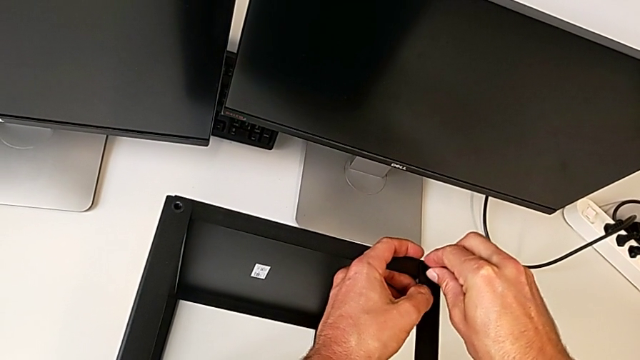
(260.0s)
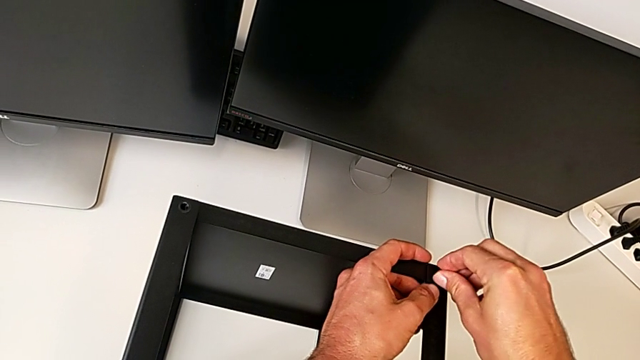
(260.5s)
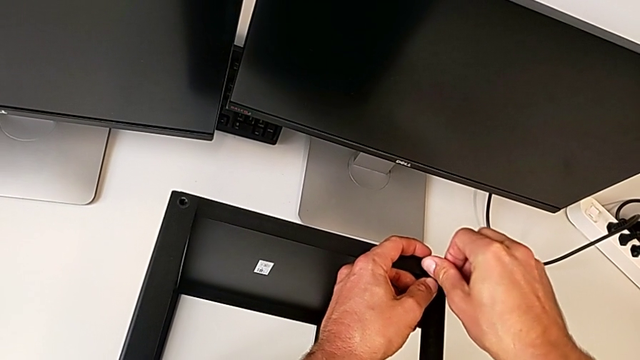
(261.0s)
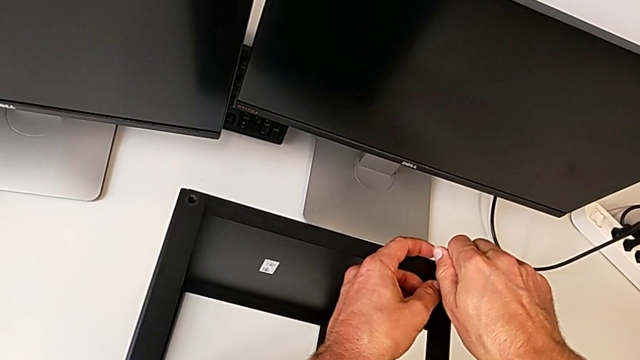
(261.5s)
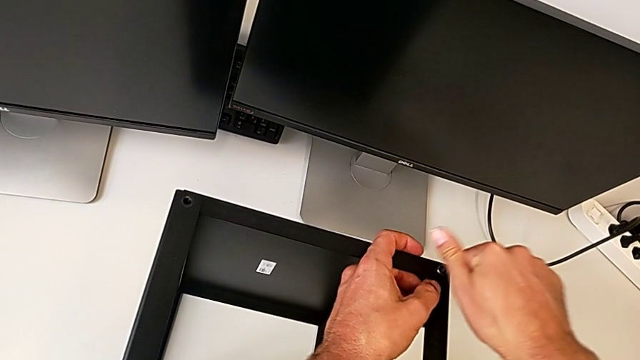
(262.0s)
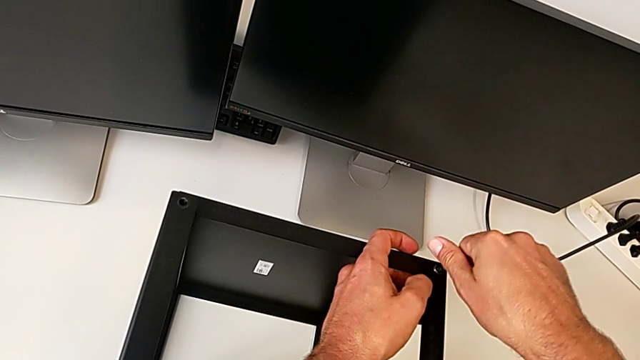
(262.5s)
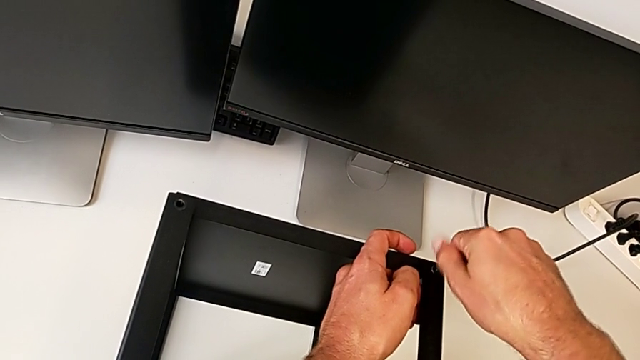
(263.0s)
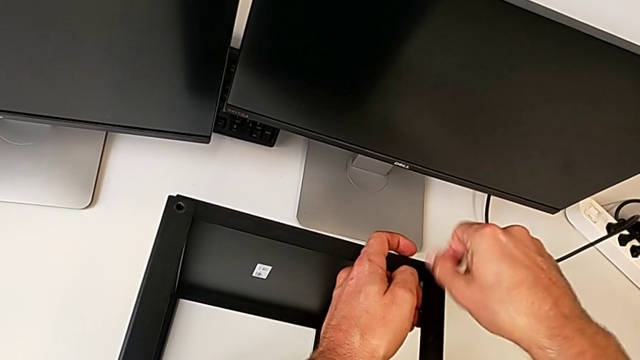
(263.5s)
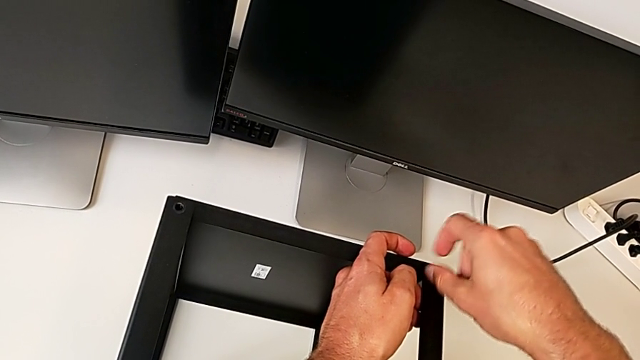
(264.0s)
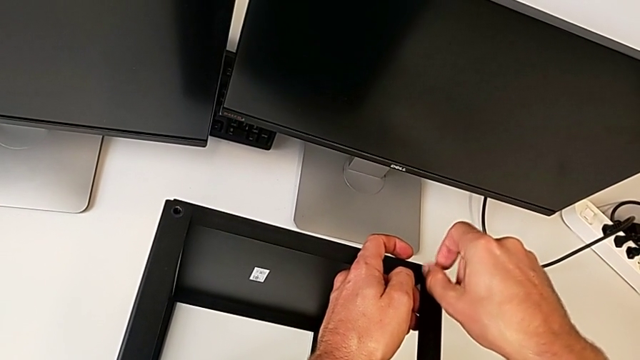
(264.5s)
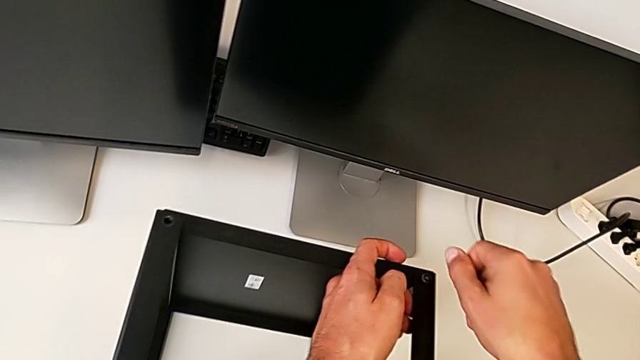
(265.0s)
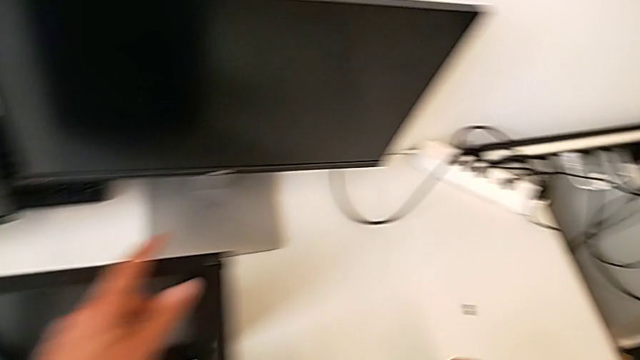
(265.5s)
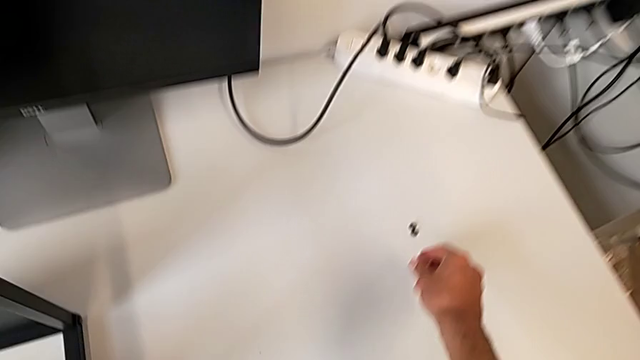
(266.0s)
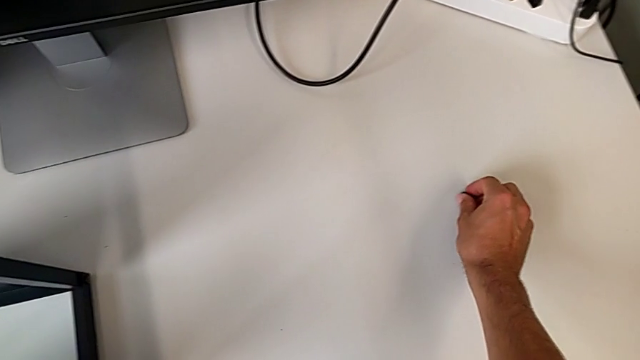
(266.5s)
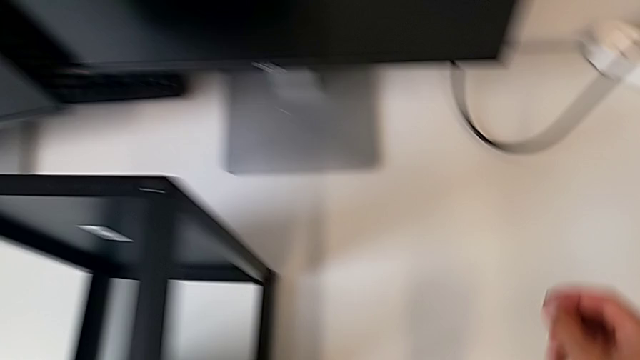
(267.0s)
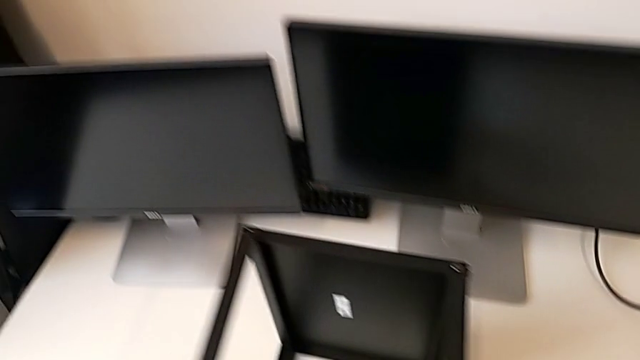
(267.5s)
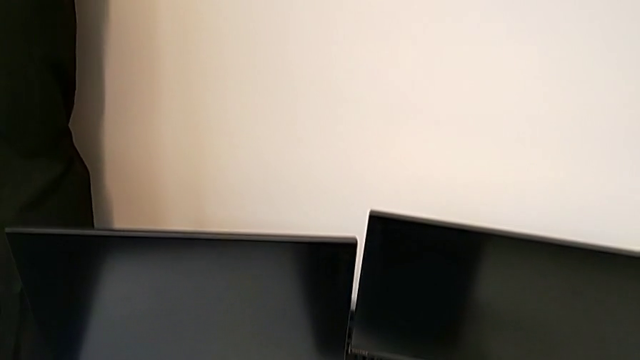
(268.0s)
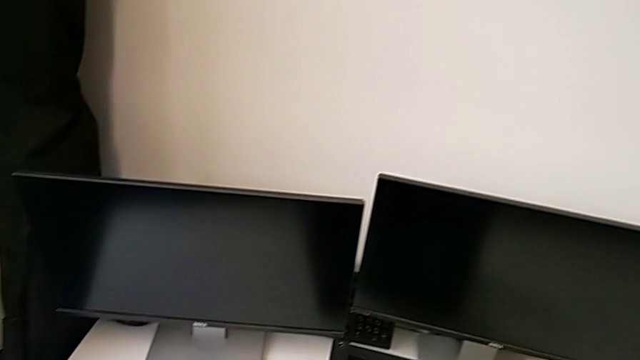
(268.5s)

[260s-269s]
The camera wearer is assembling the upper shelf on the other two legs. They keep screwing the second hex socket head and begin to screw the first hex socket head.

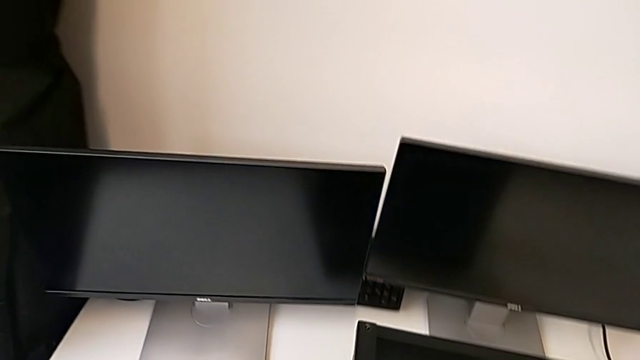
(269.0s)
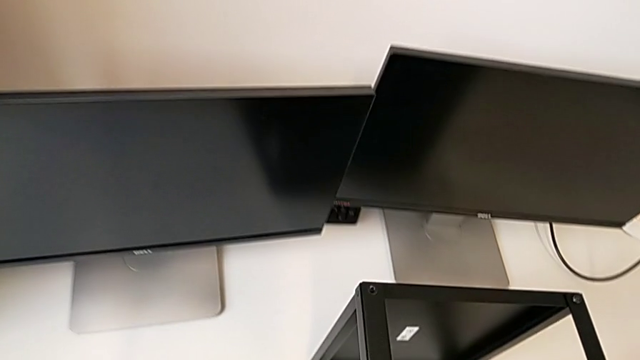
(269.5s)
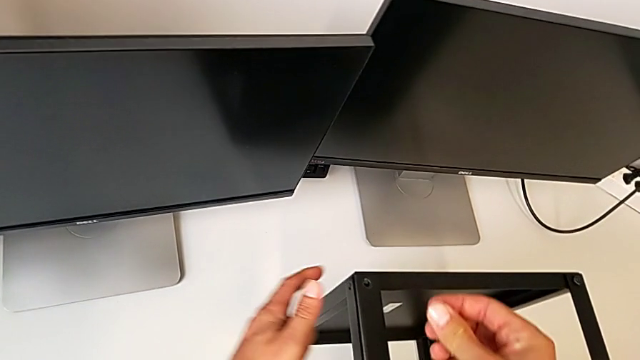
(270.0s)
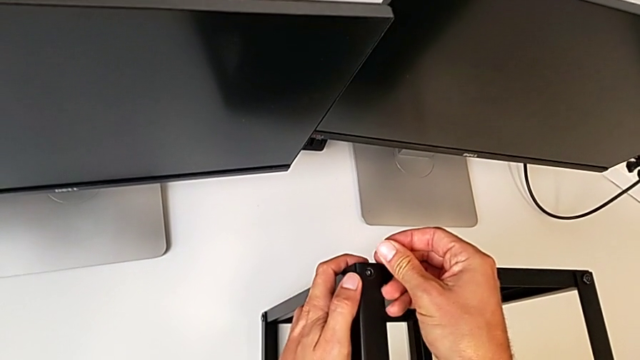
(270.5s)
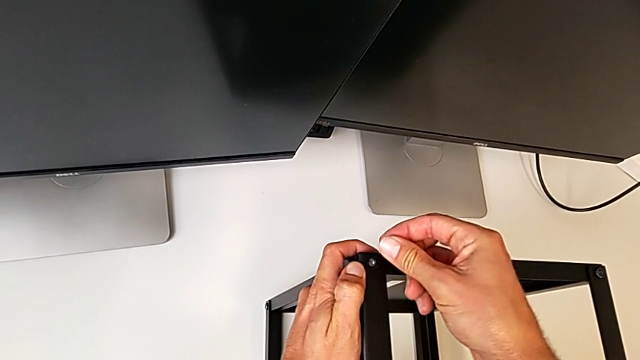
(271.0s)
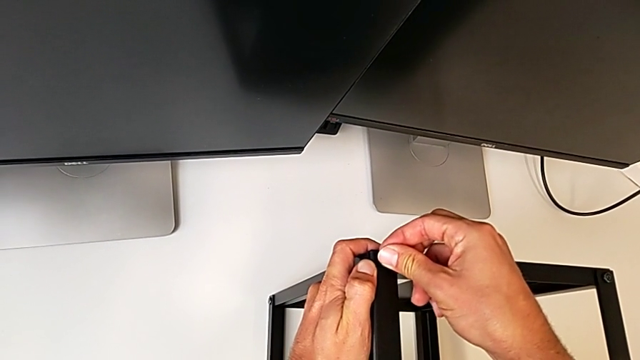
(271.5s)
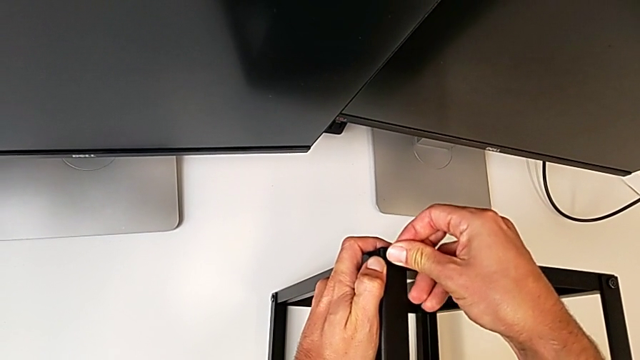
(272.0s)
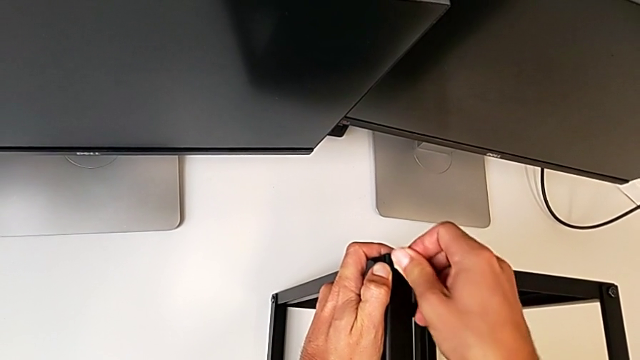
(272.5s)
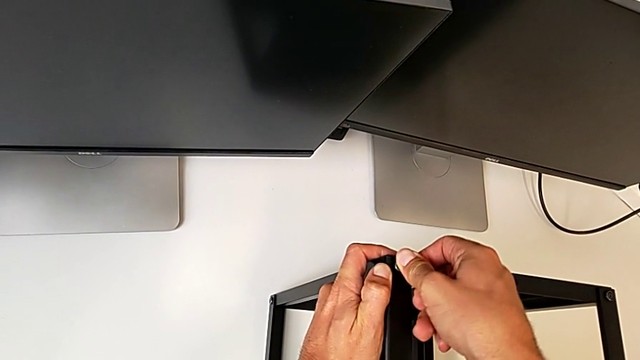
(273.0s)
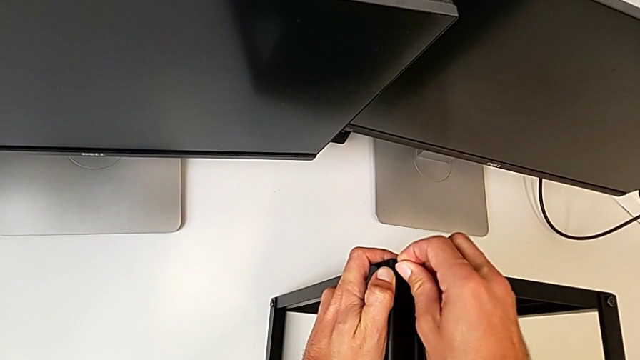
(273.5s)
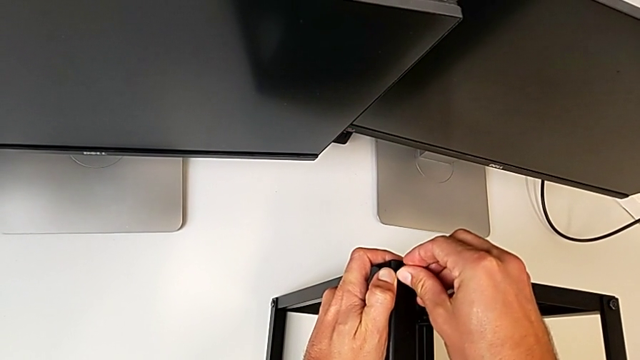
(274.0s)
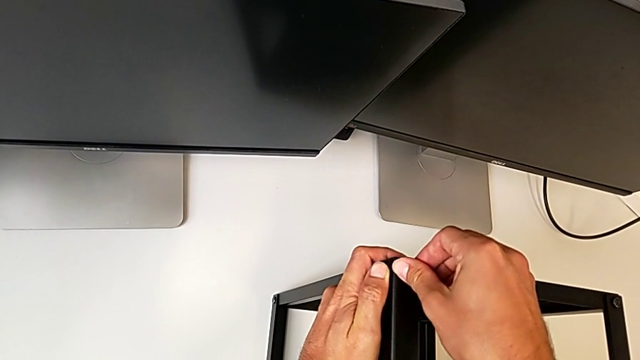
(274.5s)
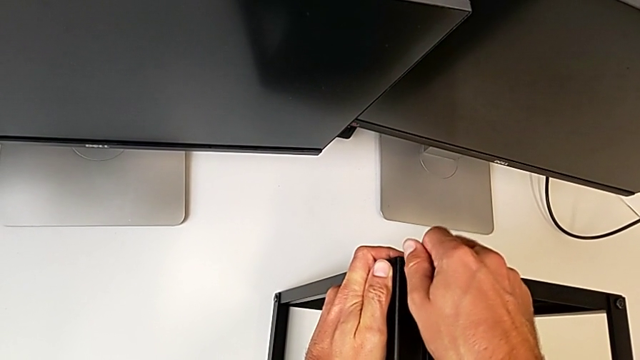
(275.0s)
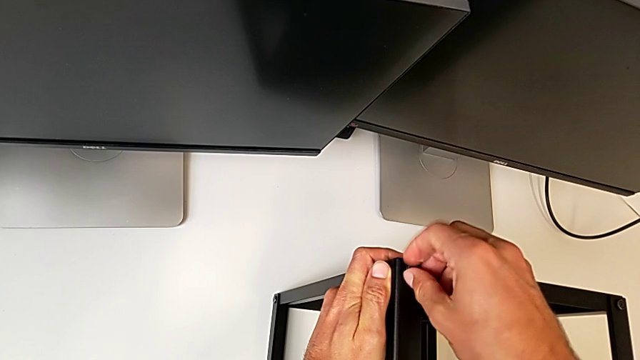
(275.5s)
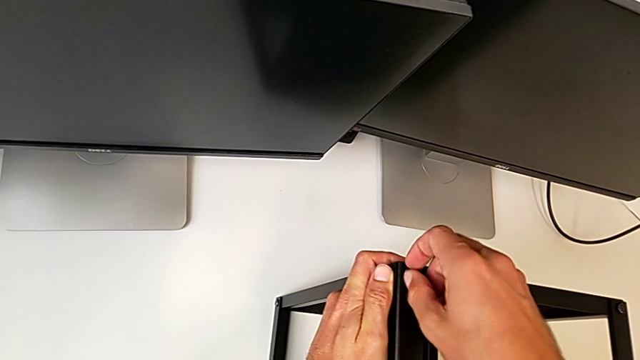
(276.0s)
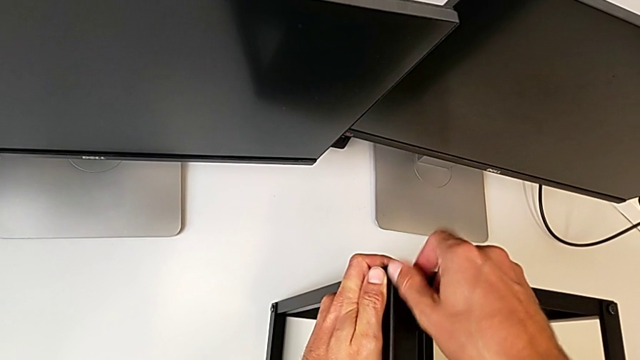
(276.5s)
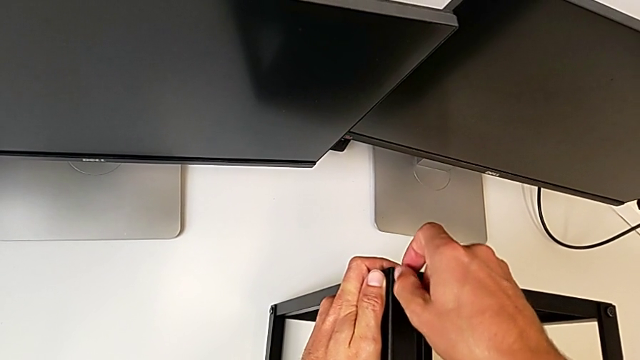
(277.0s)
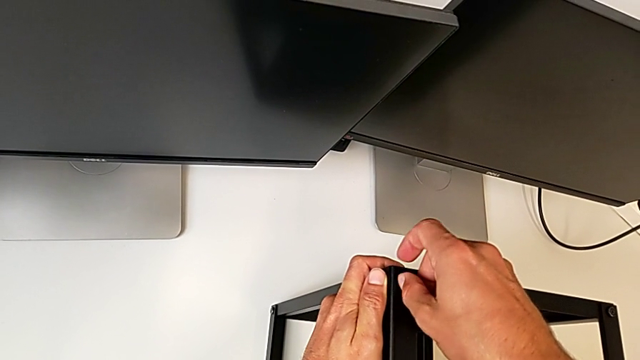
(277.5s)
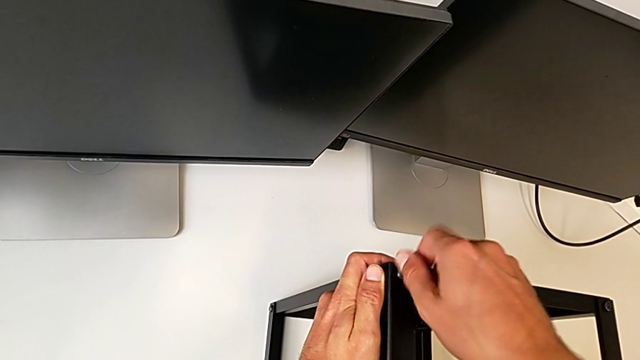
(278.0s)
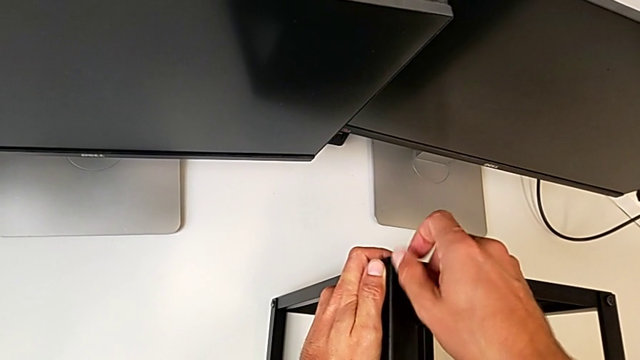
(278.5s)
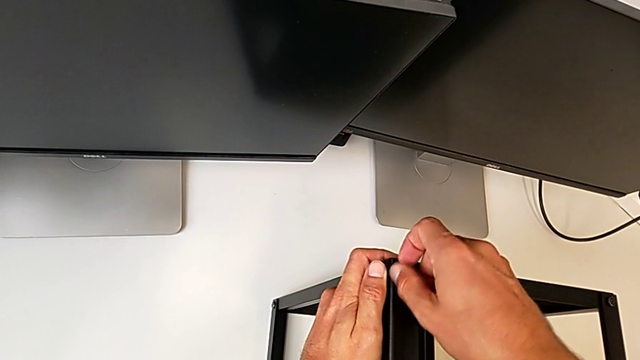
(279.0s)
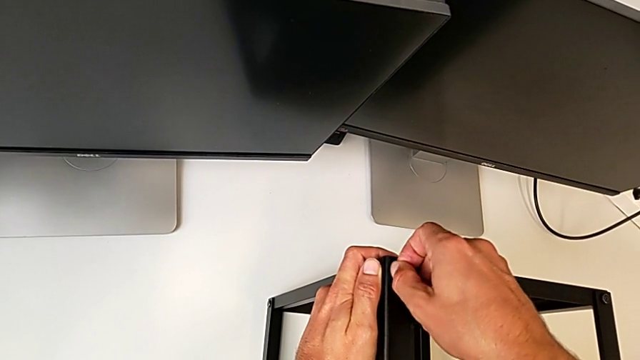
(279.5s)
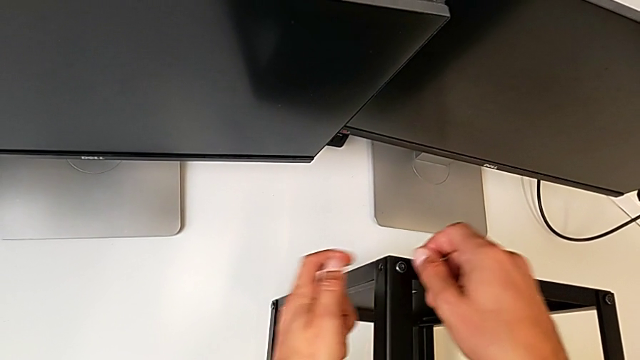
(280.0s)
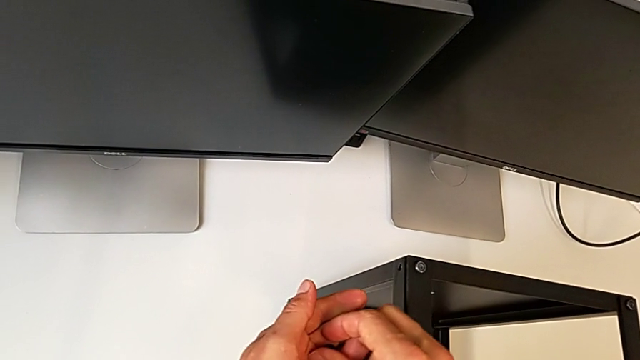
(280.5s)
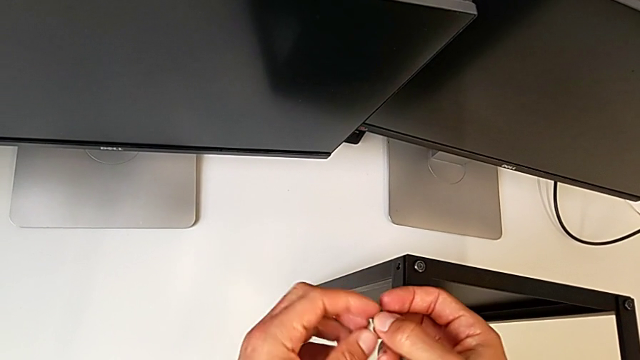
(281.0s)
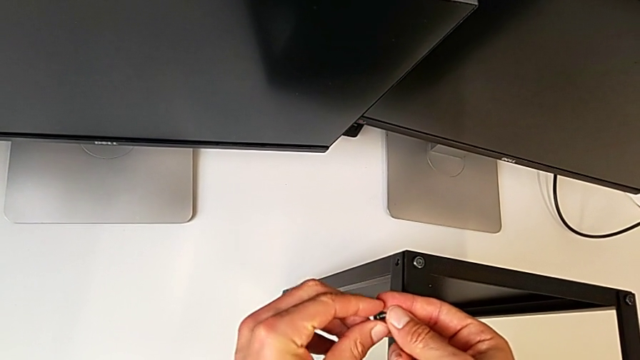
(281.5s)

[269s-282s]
The camera wearer is assembling the upper shelf on the other two legs. They keep screwing the first hex socket head and begin to screw the second hex socket head.
